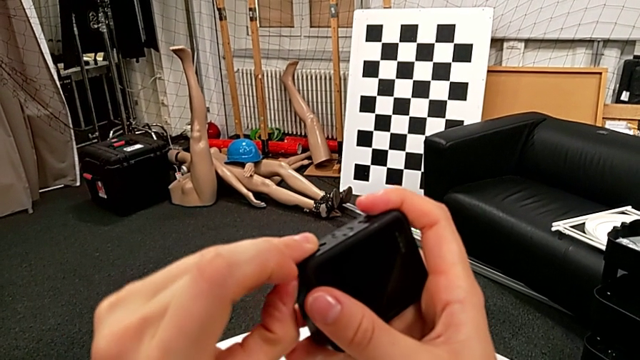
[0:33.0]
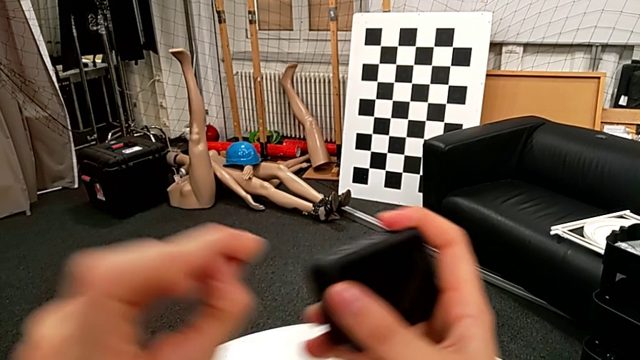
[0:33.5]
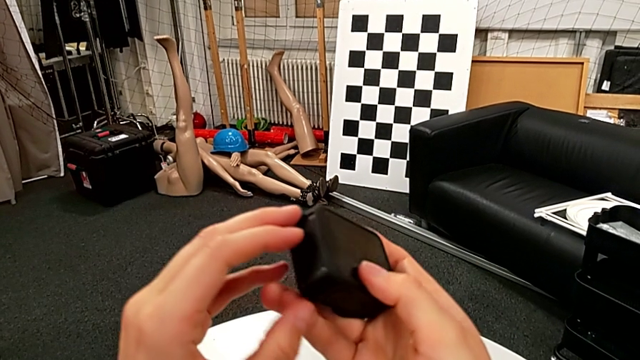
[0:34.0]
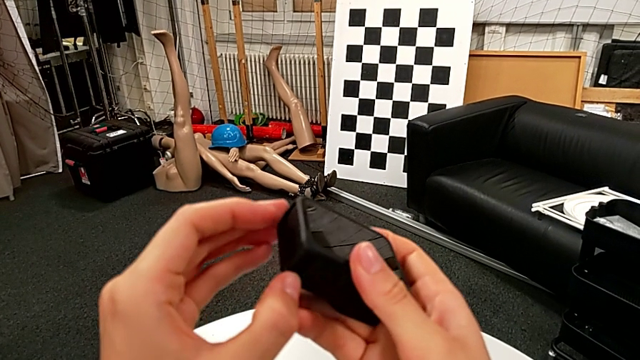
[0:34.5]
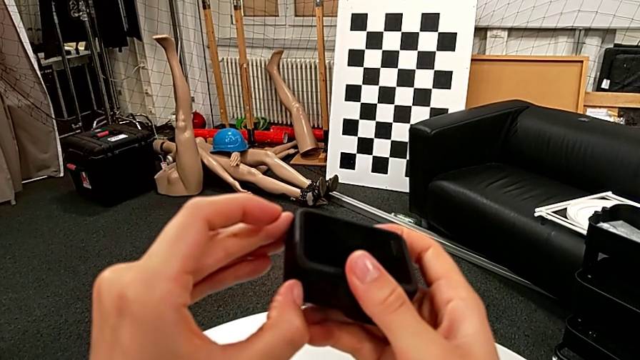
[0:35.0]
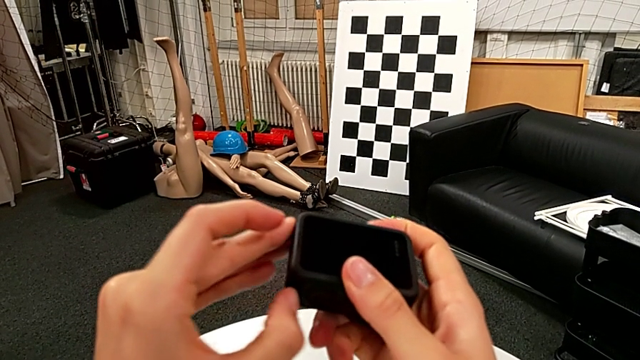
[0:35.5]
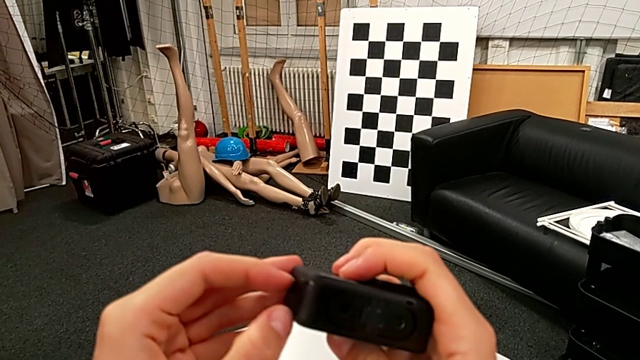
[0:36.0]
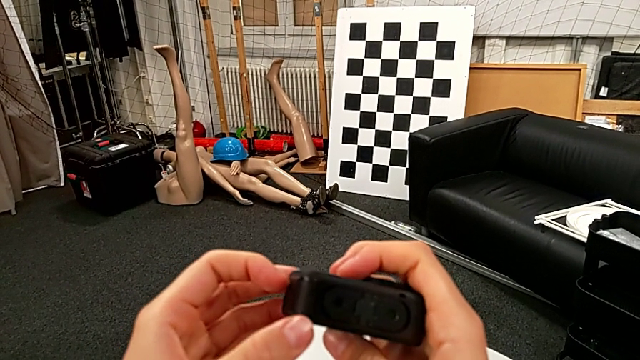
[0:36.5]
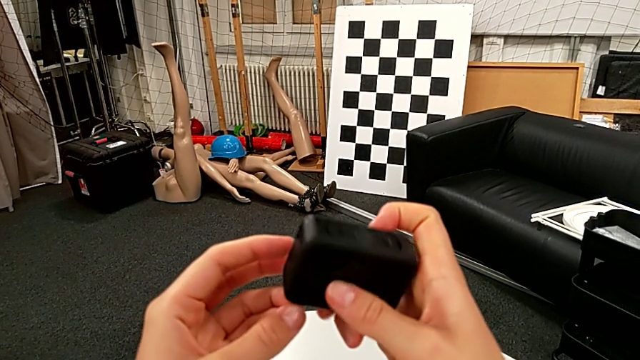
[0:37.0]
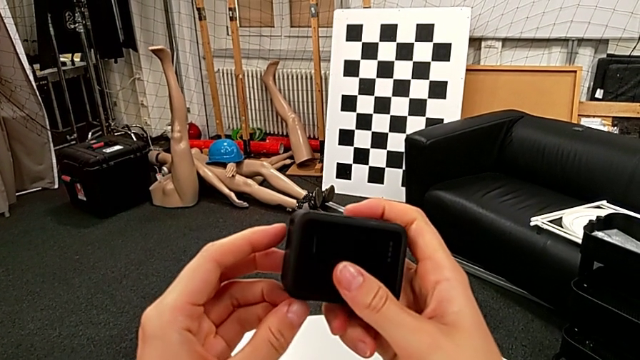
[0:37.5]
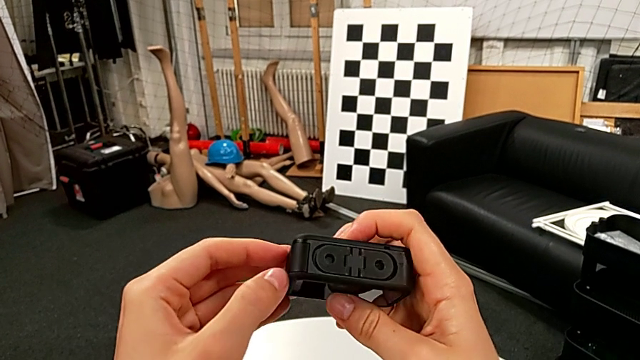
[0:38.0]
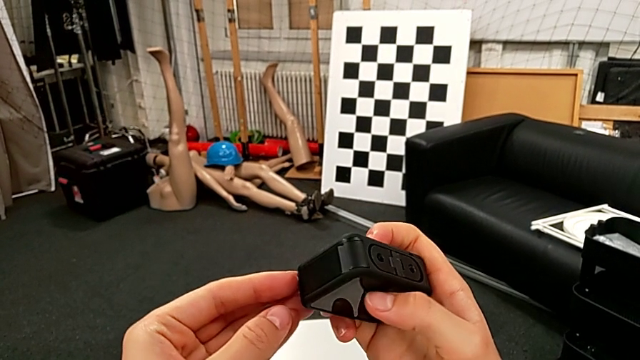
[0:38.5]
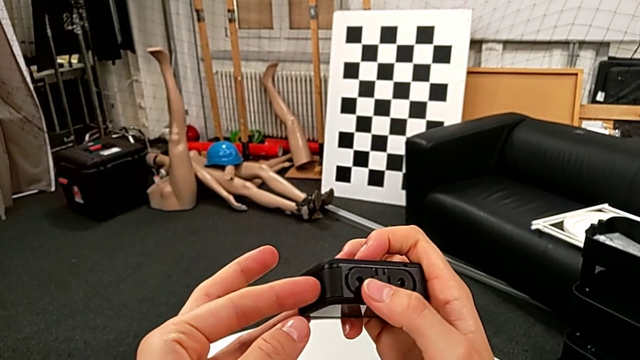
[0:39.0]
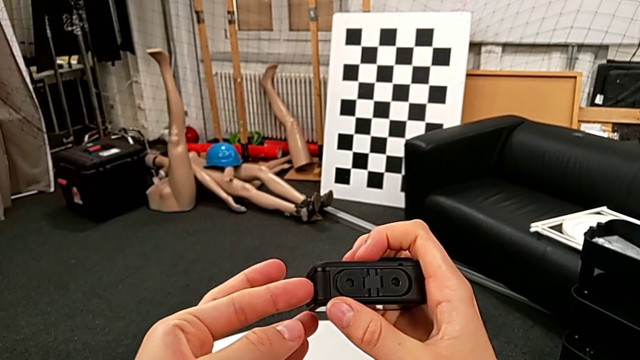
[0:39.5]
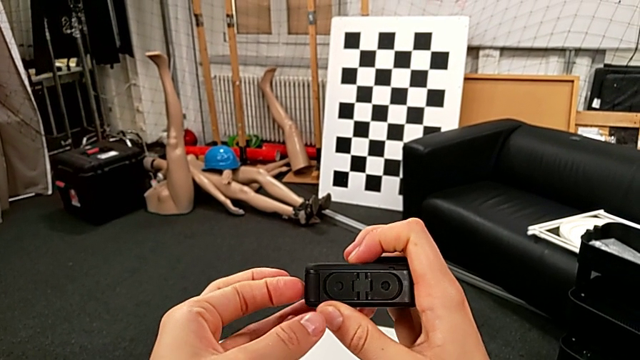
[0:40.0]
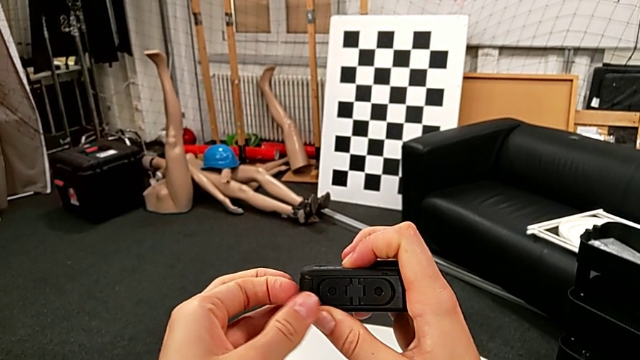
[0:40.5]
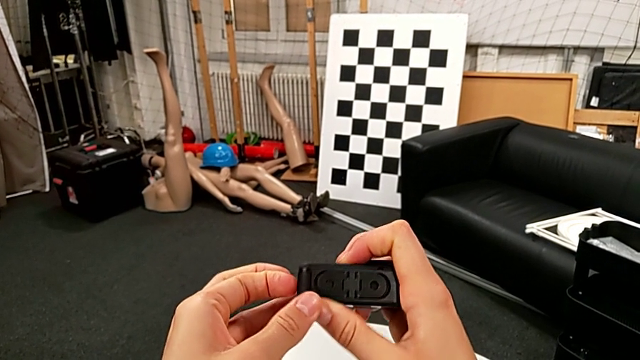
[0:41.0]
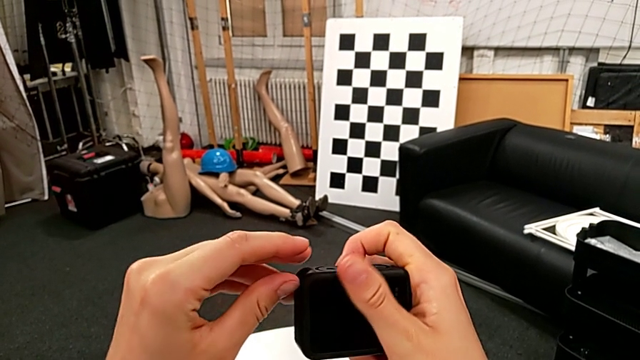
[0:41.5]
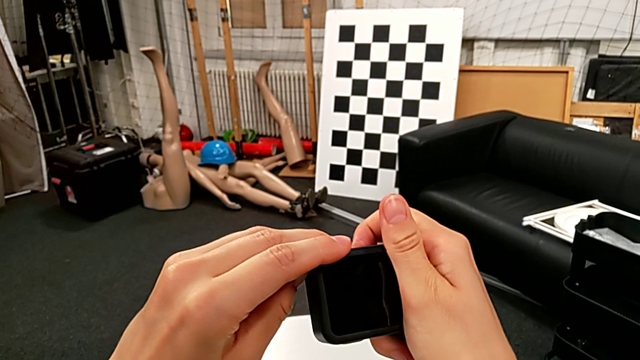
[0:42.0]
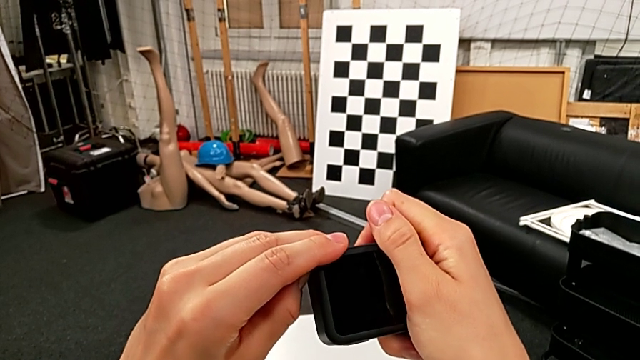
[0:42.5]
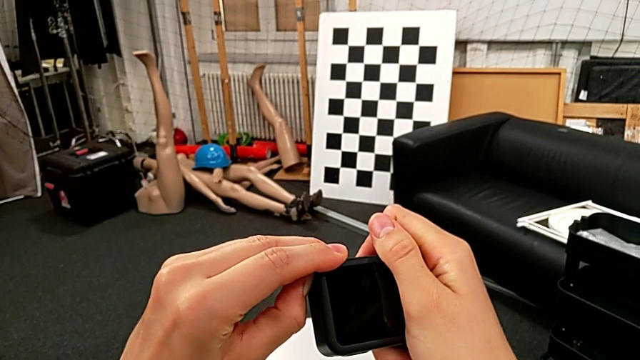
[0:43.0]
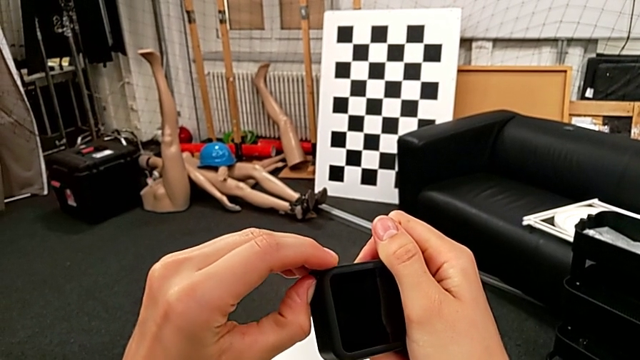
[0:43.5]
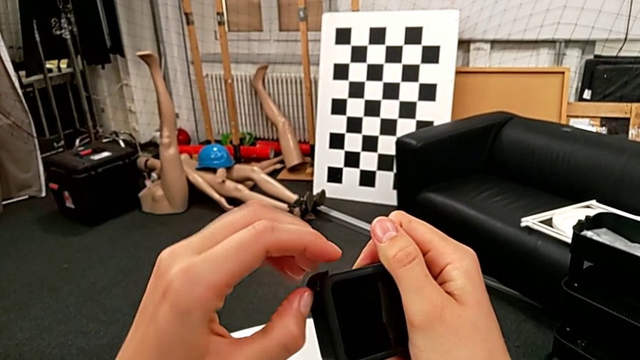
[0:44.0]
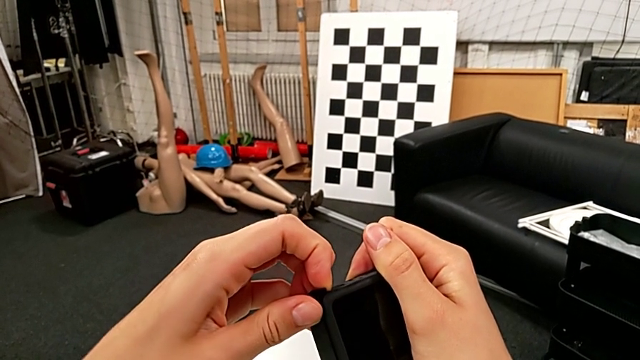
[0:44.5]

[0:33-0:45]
The camera wearer is exchanging the GoPro's battery. They pull the battery door, inspect it, rotate the GoPro, pull the battery door, inspect it twice and pull it twice.

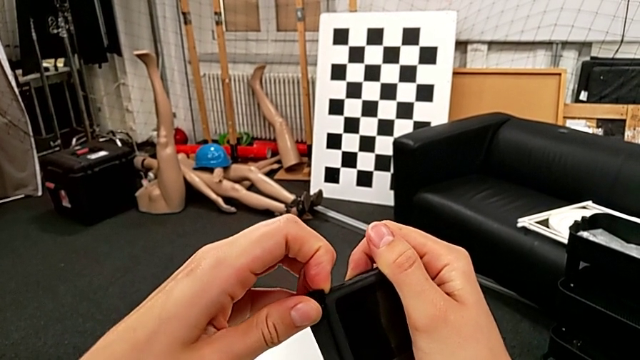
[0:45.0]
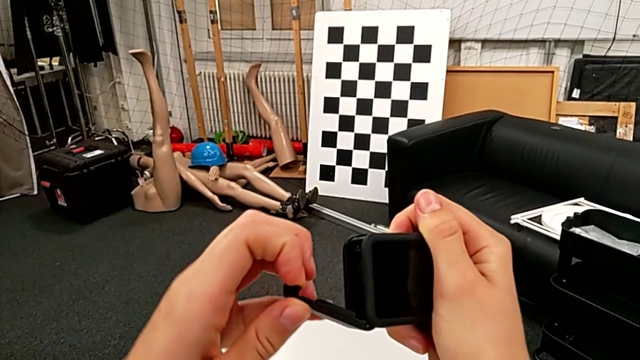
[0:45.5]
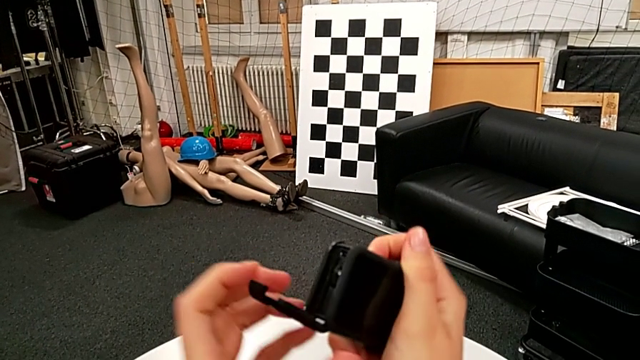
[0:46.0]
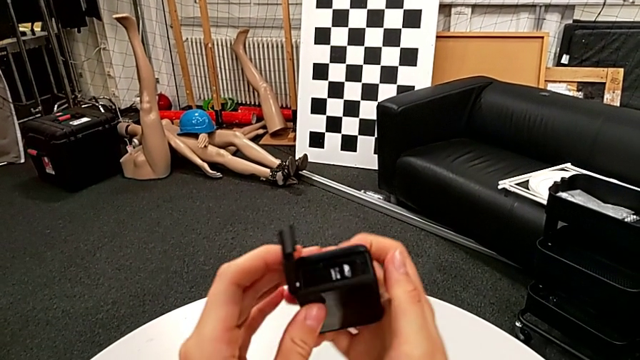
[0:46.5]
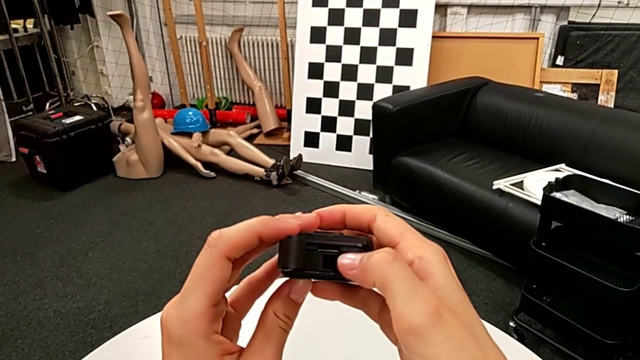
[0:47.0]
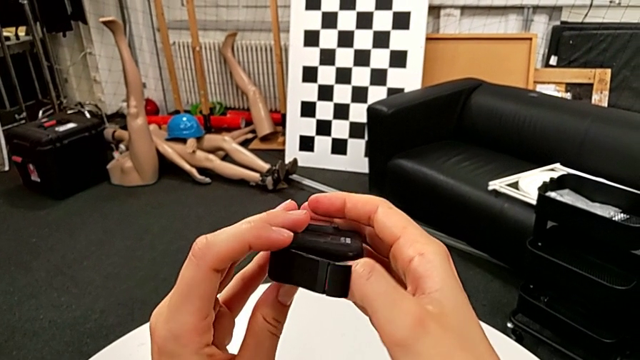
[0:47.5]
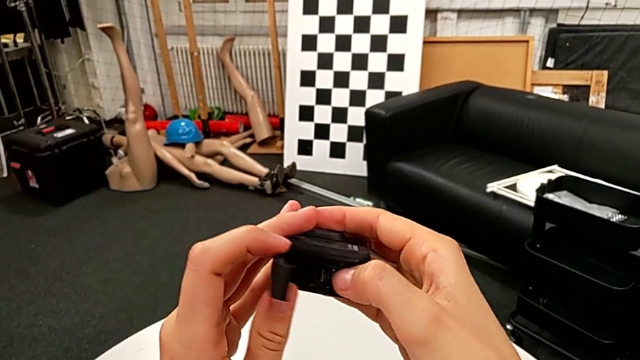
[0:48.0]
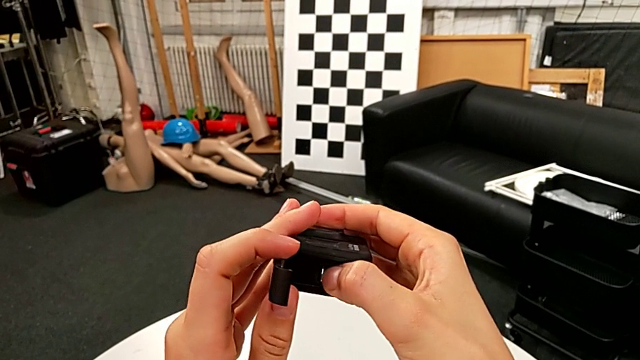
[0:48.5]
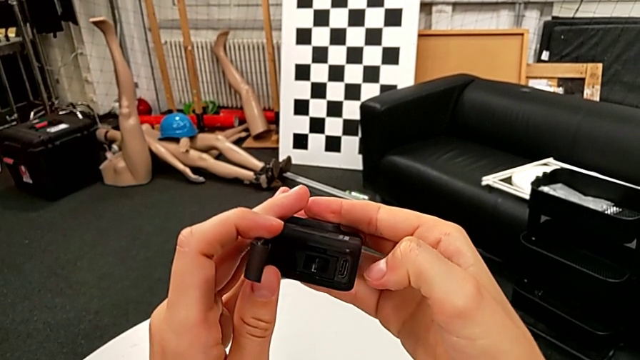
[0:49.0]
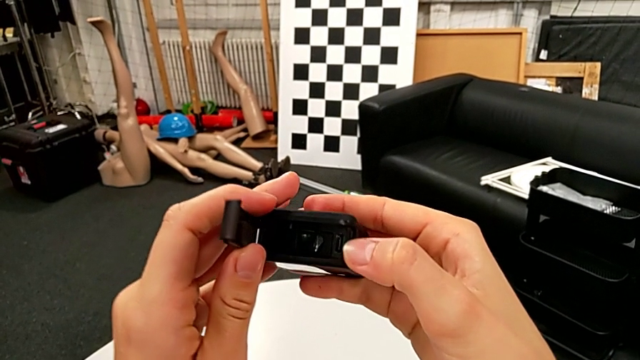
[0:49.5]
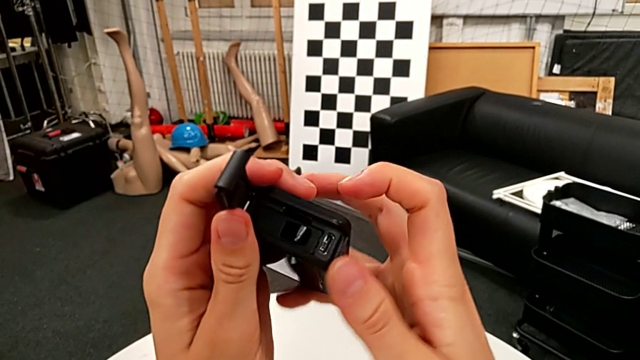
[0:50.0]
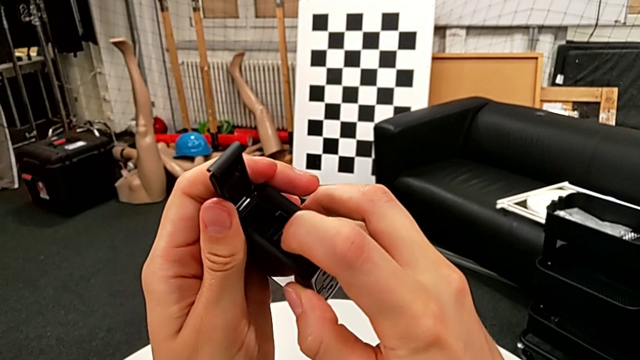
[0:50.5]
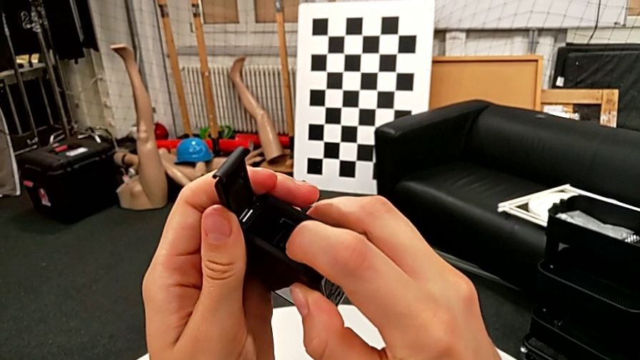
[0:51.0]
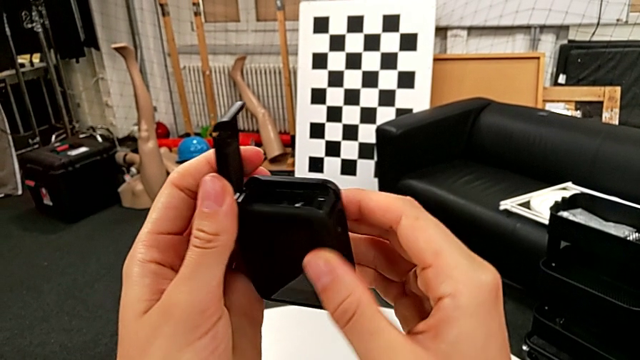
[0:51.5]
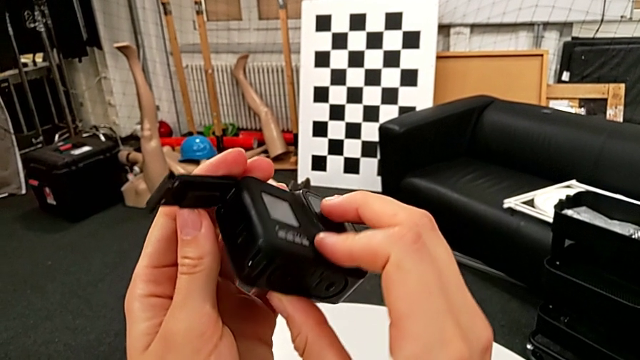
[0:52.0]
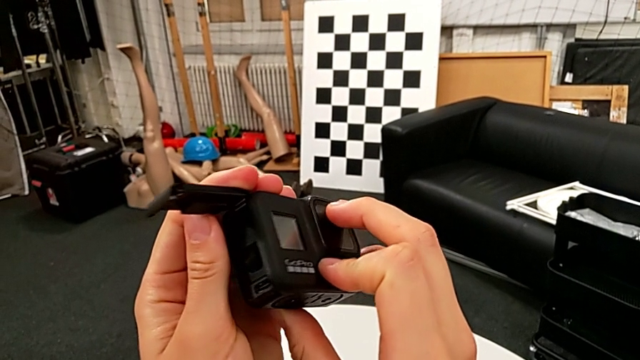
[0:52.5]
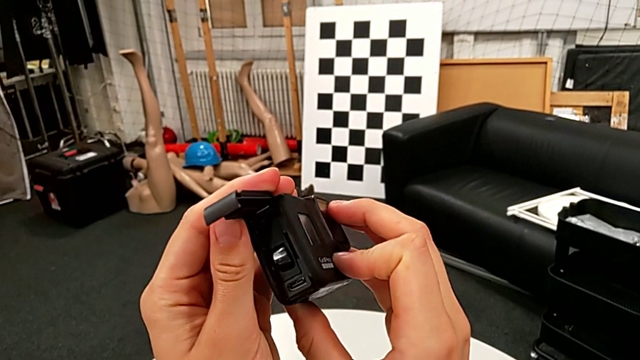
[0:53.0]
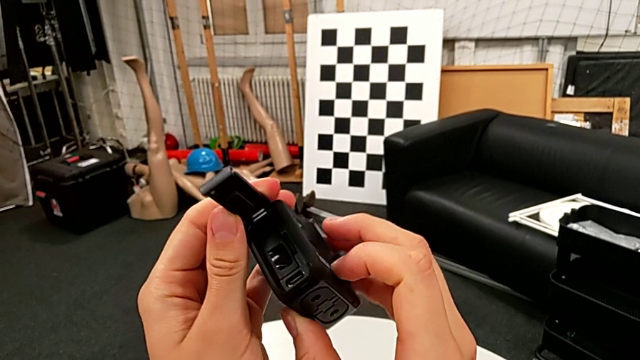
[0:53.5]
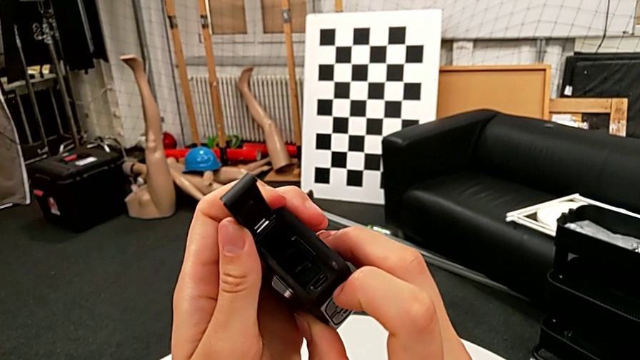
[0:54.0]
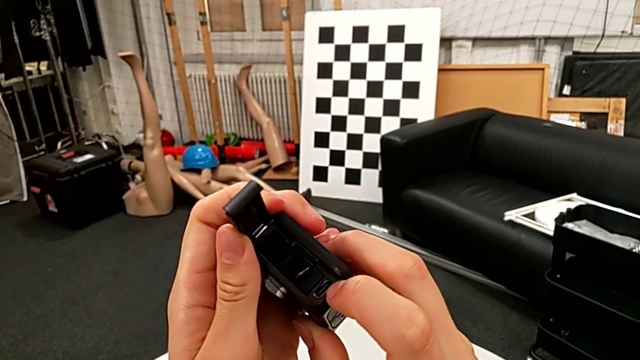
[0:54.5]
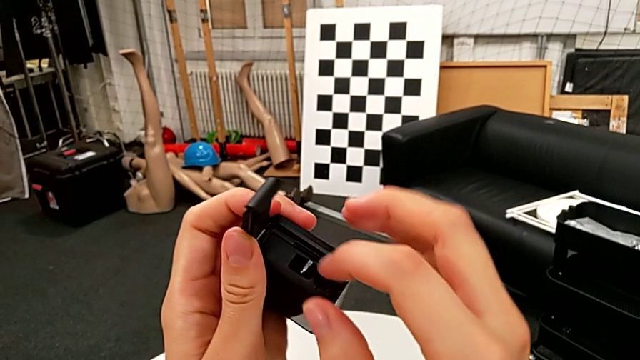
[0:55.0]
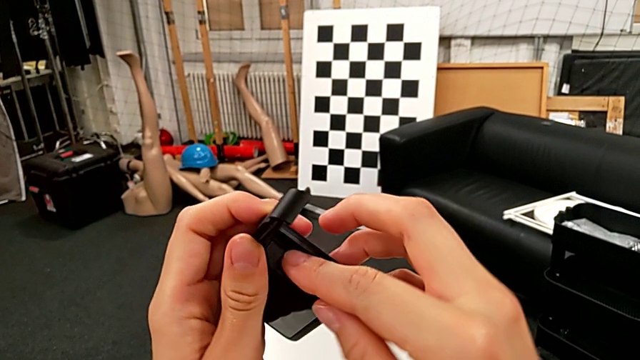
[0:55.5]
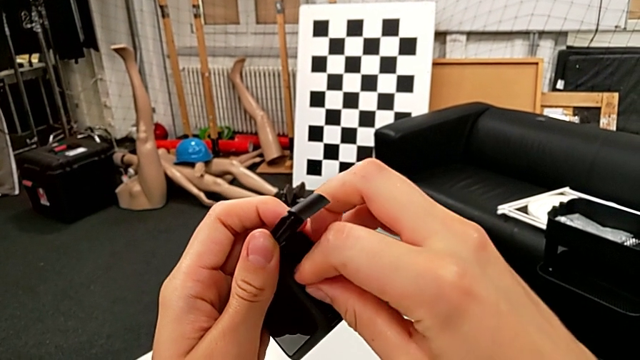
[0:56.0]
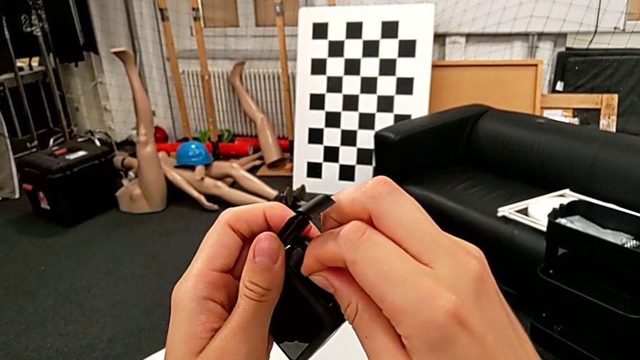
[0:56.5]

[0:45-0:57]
The camera wearer is exchanging the GoPro's battery. They open the battery door, inspect the battery, rotate the GoPro, inspect the battery, rotate the GoPro and grab the battery.
